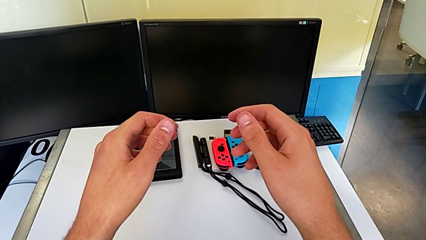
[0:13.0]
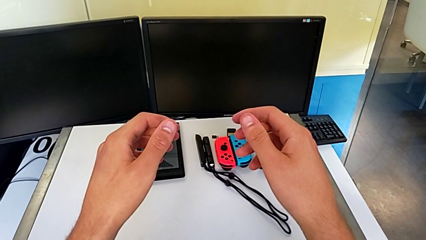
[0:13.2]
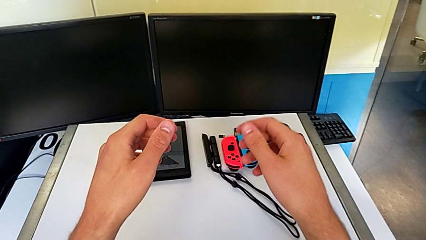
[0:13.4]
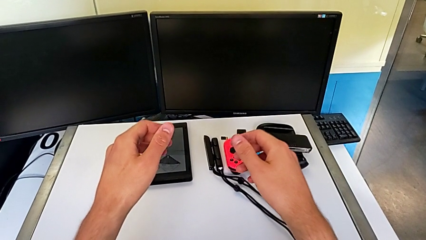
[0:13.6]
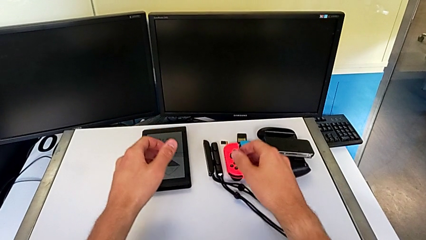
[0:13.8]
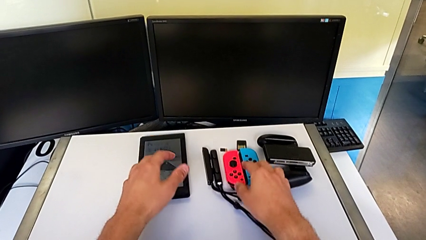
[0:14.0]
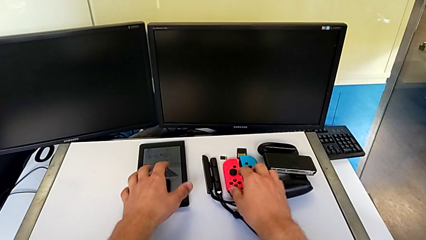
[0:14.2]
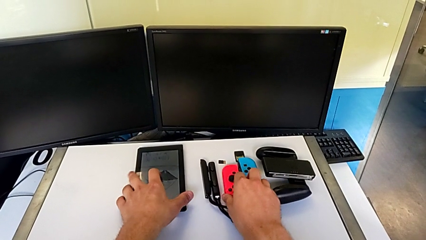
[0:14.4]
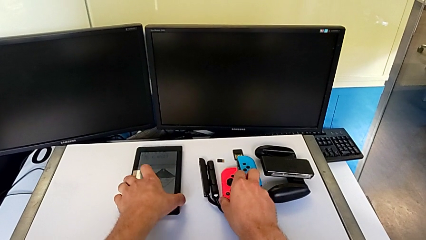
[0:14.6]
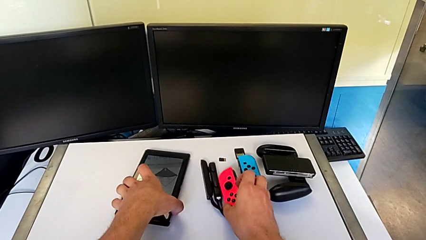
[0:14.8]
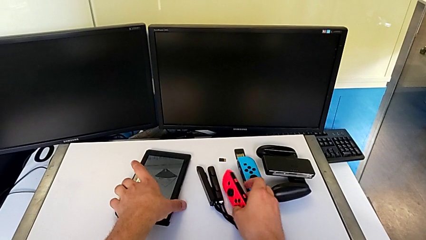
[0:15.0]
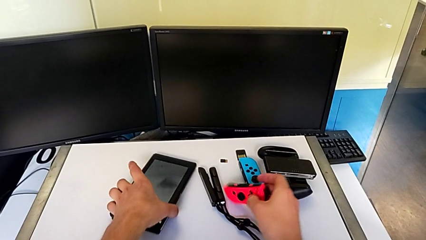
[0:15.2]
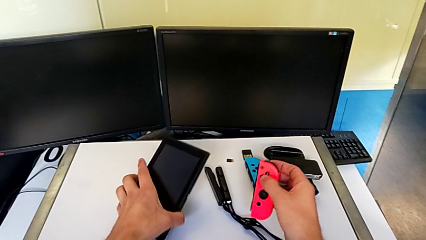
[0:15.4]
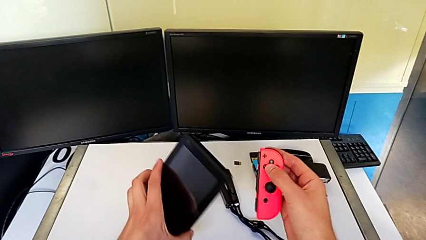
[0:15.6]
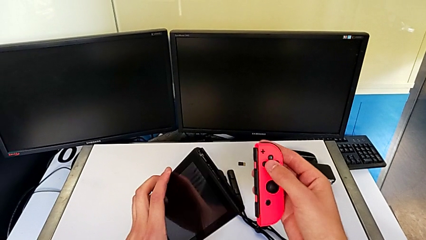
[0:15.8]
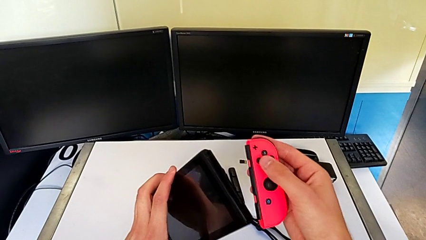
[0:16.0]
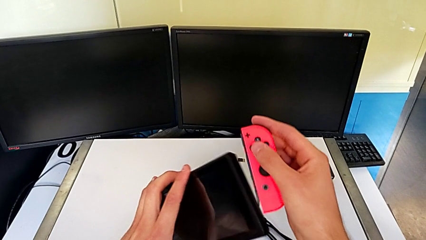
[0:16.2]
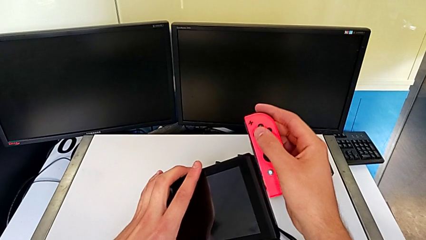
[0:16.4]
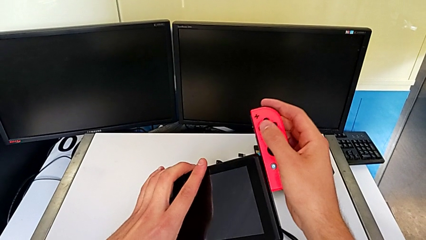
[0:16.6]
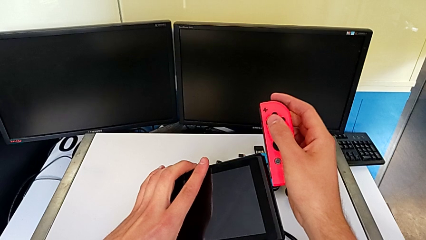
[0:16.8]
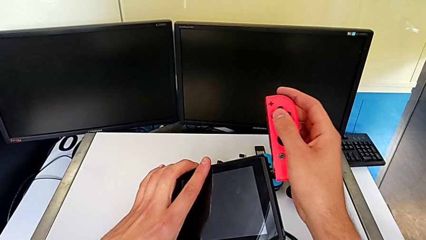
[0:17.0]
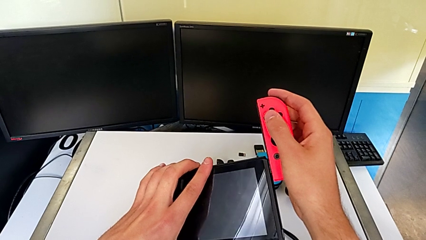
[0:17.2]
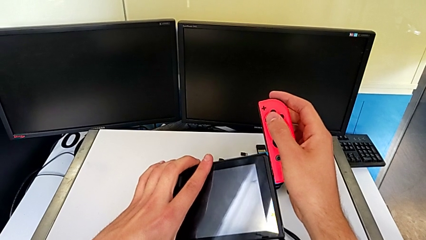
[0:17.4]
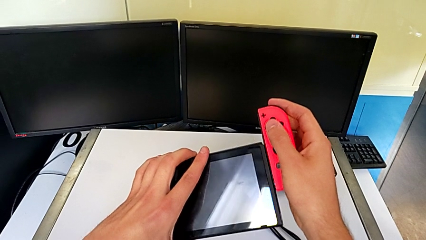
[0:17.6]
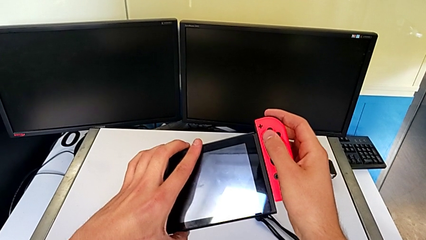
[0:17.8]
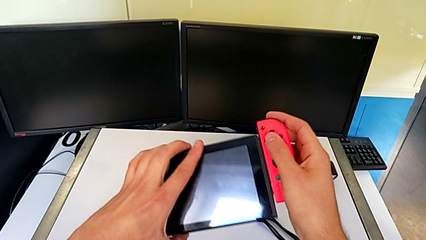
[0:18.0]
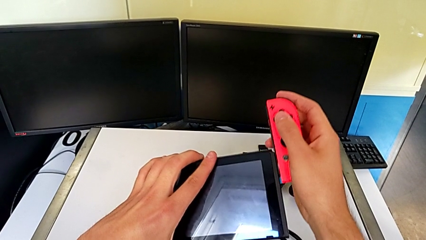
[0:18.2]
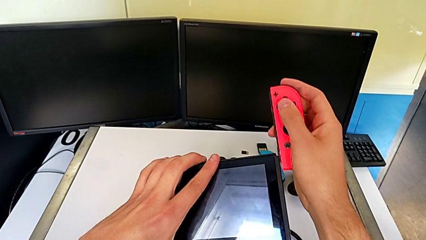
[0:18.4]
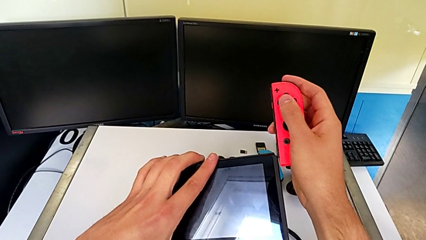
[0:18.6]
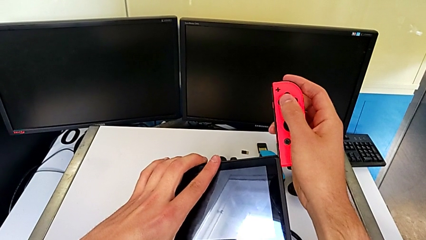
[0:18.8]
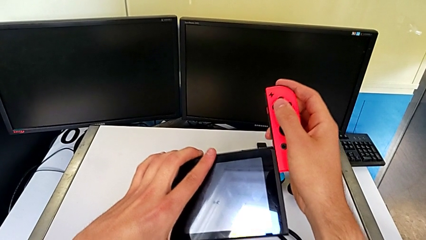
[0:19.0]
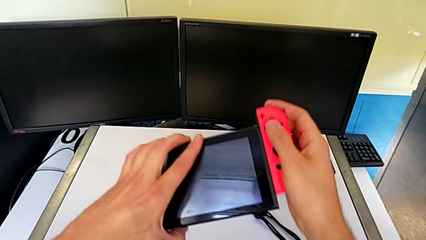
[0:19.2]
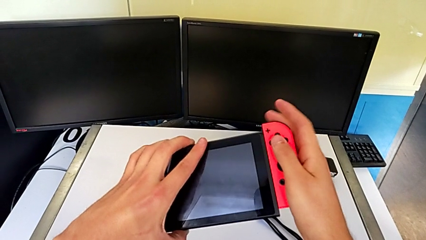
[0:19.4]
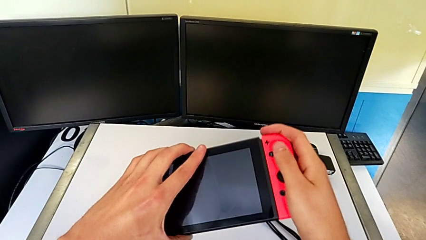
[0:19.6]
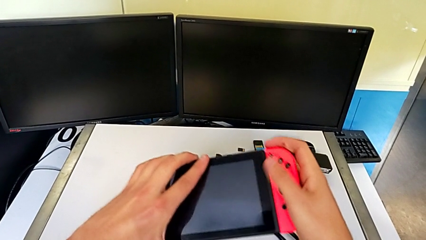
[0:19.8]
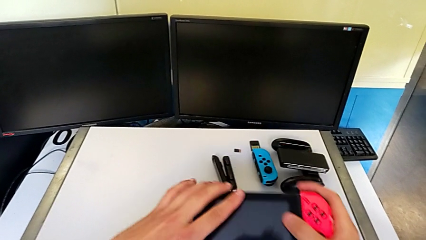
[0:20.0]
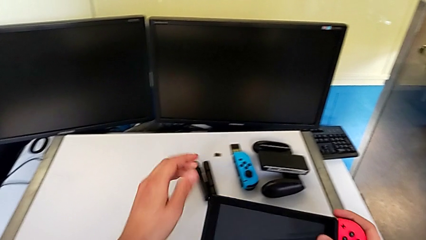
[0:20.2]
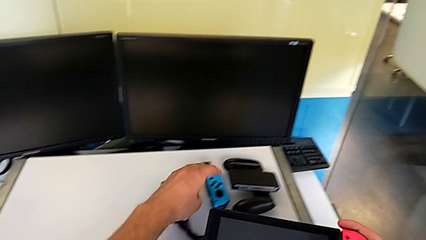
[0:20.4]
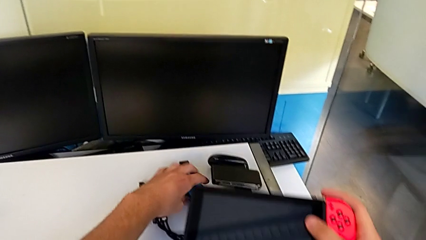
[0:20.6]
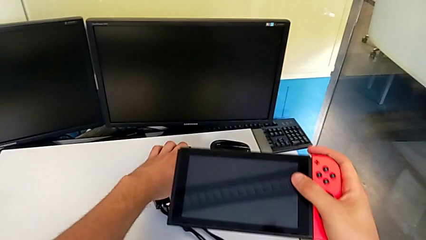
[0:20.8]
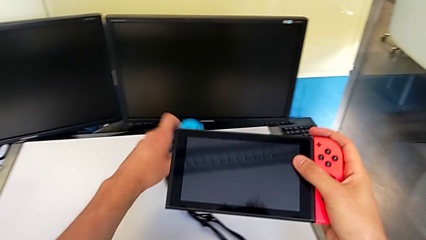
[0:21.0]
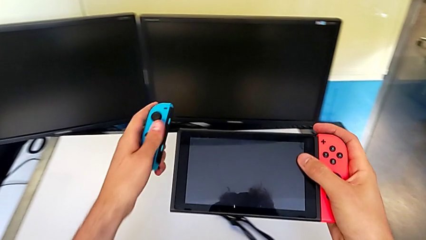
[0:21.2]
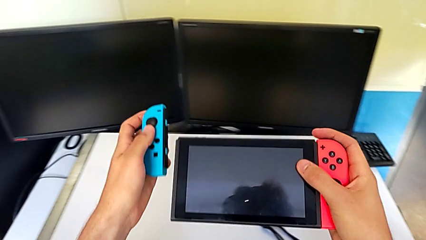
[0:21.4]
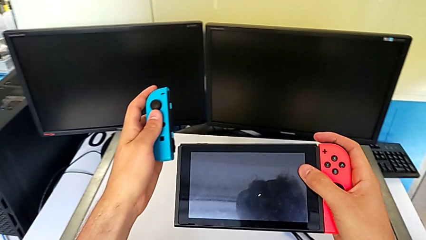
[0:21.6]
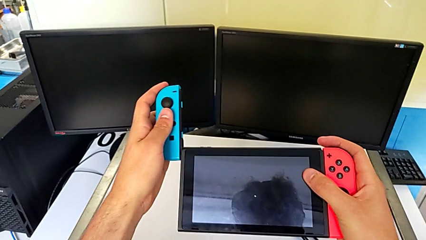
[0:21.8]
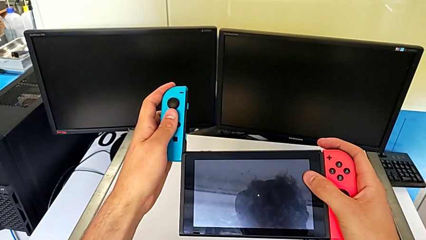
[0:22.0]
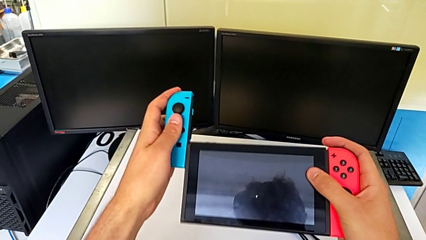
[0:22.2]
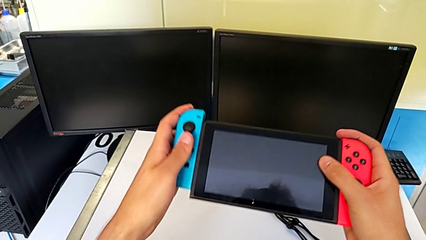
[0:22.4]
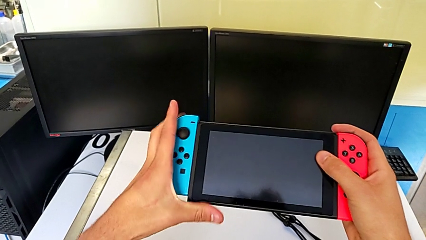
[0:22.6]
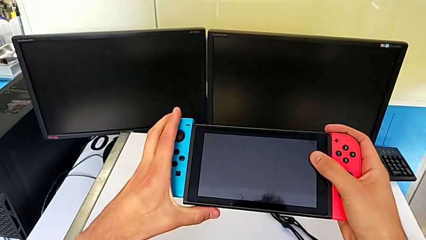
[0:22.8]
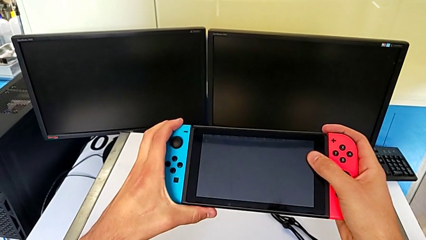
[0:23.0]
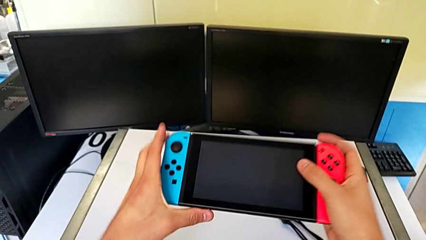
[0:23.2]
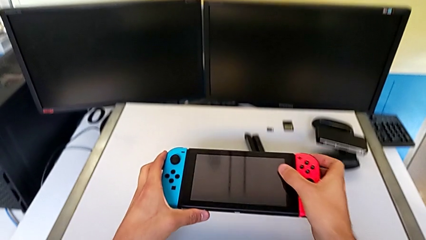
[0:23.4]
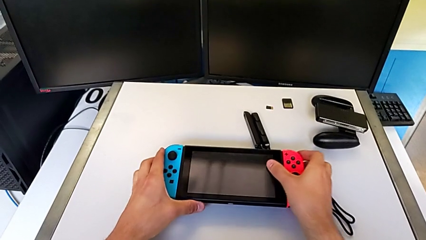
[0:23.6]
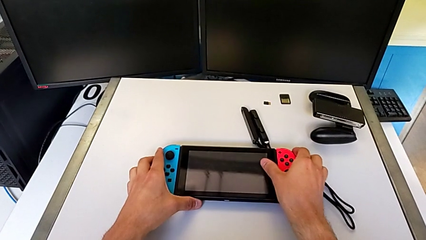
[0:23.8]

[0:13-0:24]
The camera wearer attaches the Joy-Con controllers to the Nintendo Switch. They grab the Nintendo Switch and assemble the Joy-Con controller; the Joy-Con isn't well aligned. They assemble the Joy-Con controller, grab the blue Joy-Con controller and assemble it.

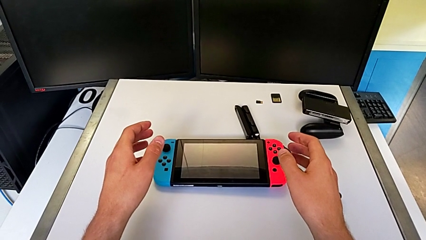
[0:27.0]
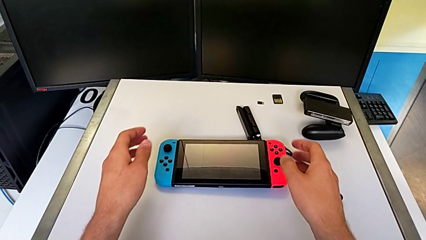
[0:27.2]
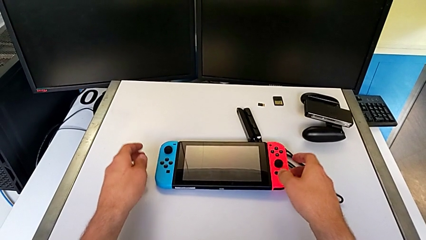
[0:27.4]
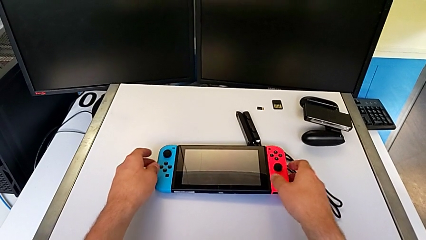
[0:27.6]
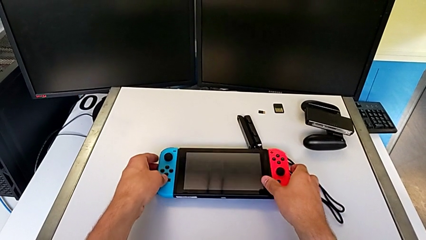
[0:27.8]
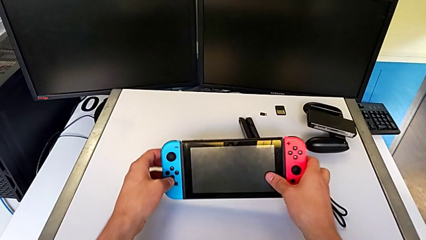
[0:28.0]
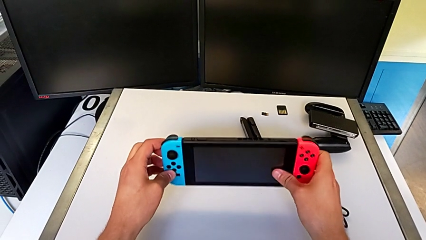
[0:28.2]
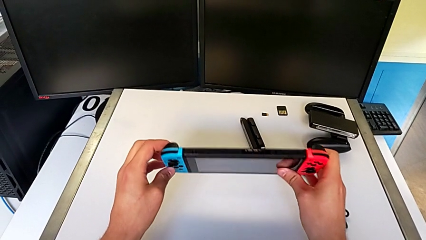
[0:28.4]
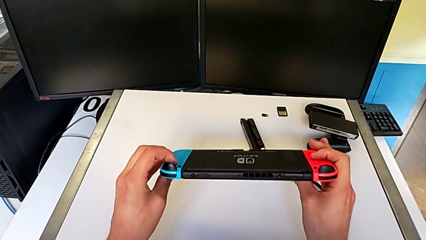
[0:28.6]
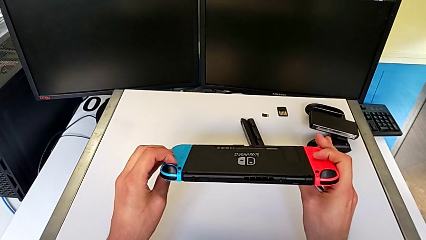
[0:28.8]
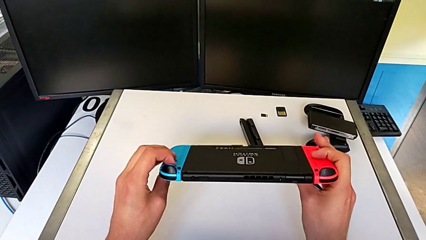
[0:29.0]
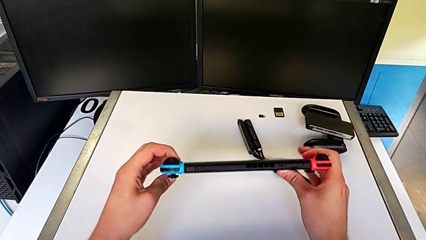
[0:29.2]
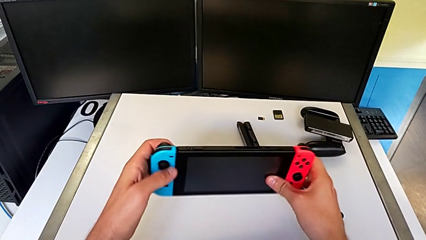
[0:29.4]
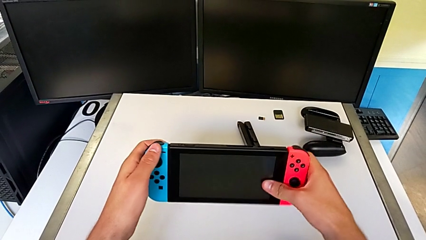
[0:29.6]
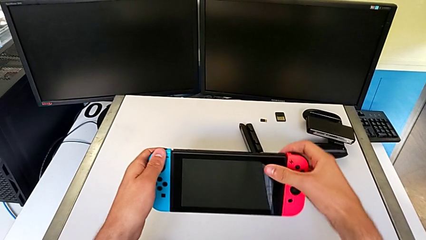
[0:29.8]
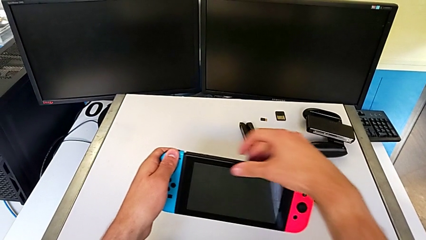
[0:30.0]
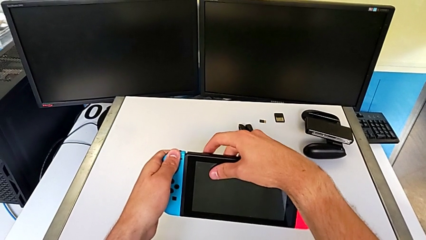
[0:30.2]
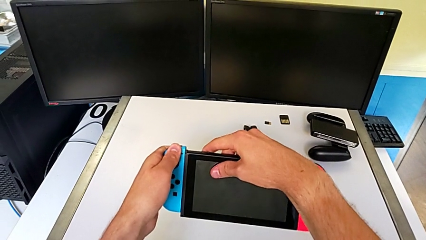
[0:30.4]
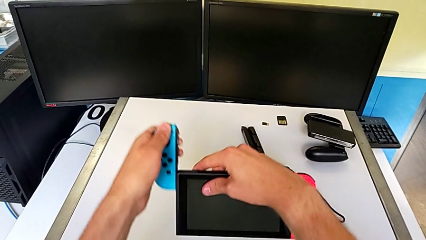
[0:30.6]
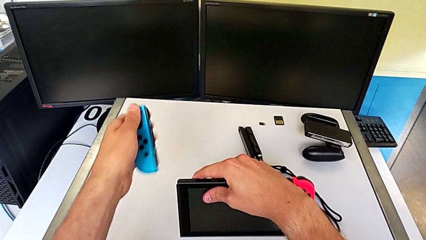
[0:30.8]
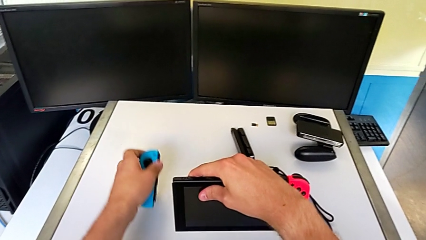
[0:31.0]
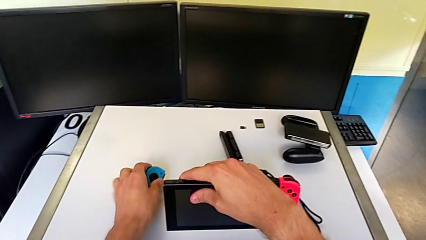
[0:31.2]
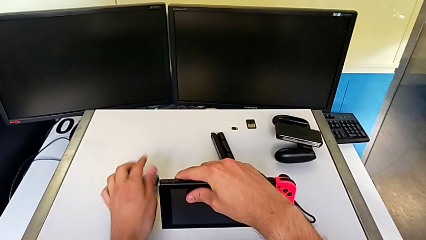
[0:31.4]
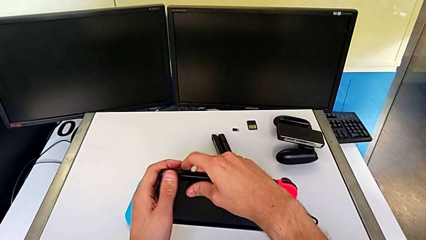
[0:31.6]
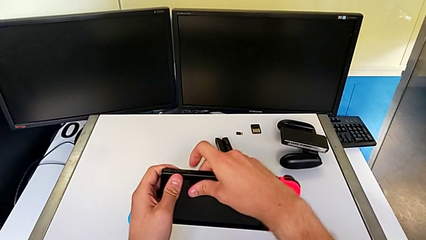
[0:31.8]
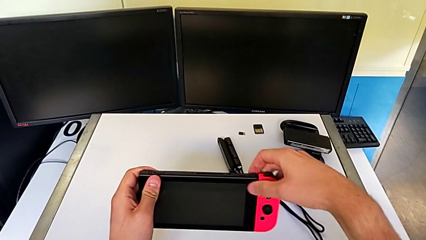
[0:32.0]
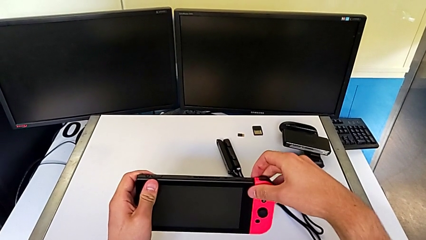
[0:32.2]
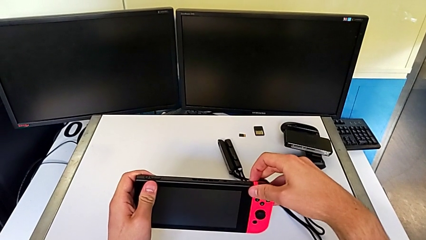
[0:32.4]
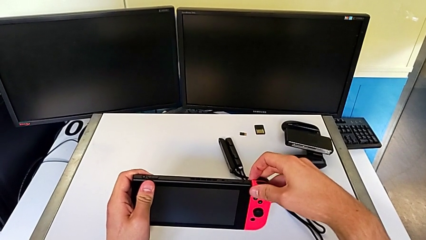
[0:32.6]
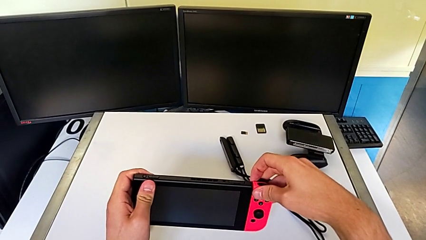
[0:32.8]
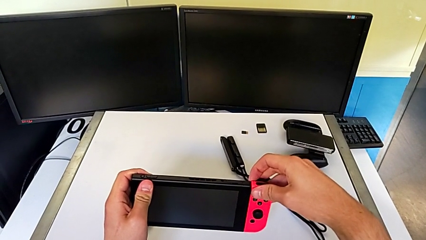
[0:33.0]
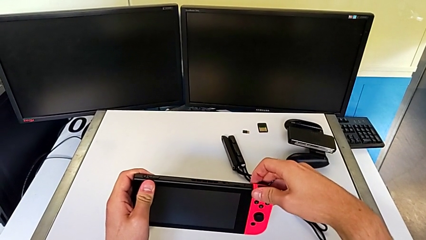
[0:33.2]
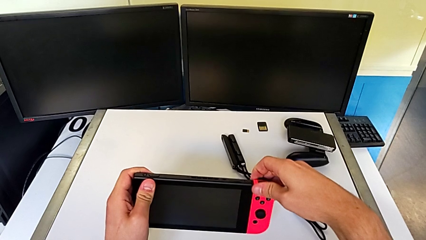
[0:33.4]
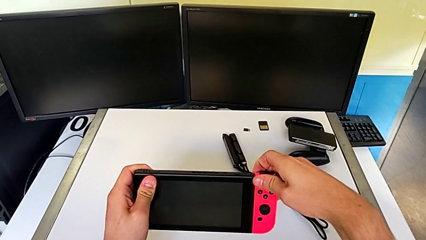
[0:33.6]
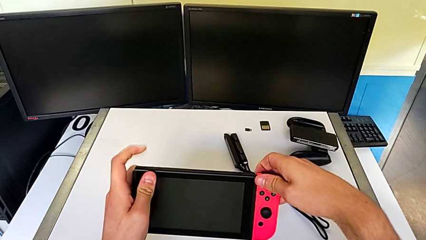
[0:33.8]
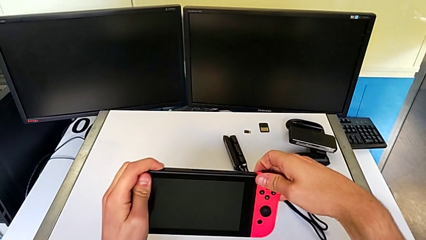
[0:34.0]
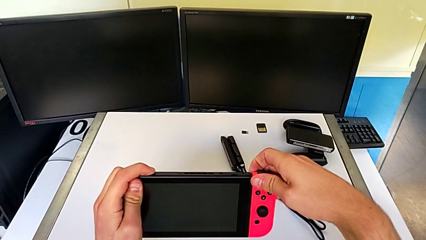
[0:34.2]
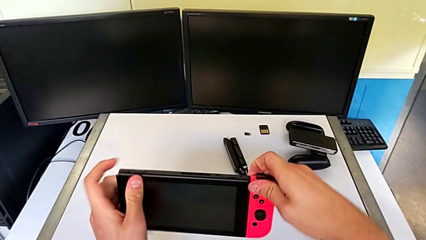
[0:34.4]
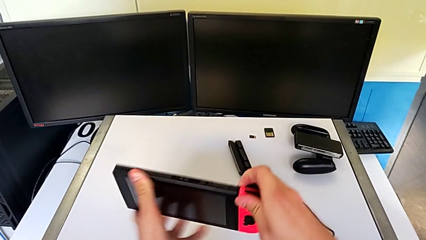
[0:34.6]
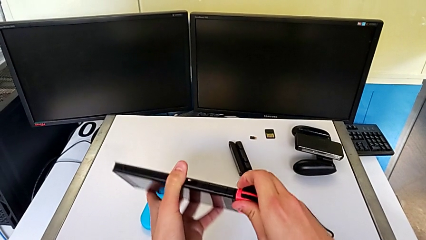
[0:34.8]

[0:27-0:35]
The camera wearer is assembling the Joy-Con straps into the Joy-Con controllers. They grab the Nintendo Switch, inspect it, withdraw the blue Joy-Con controller, place it and withdraw the red Joy-Con controller.
